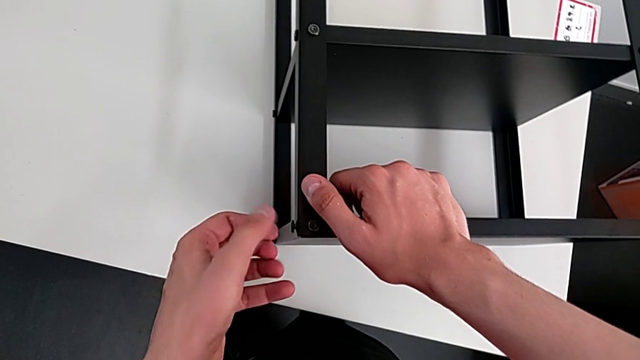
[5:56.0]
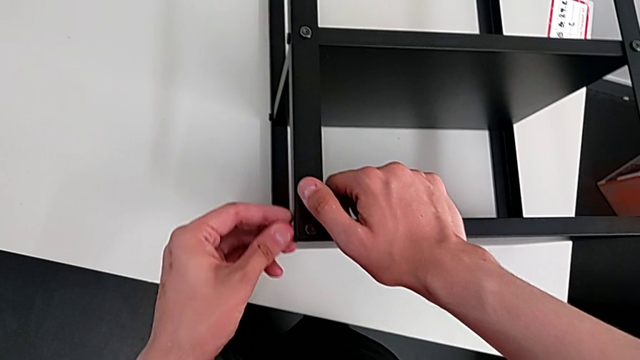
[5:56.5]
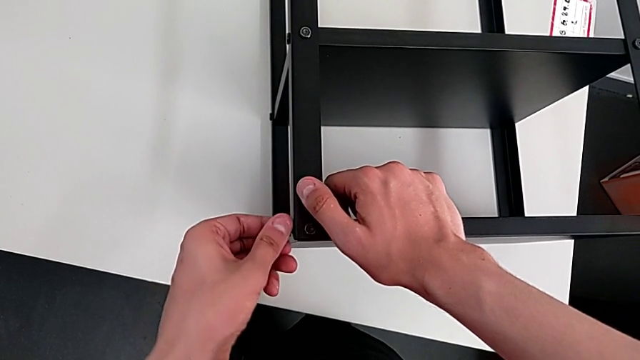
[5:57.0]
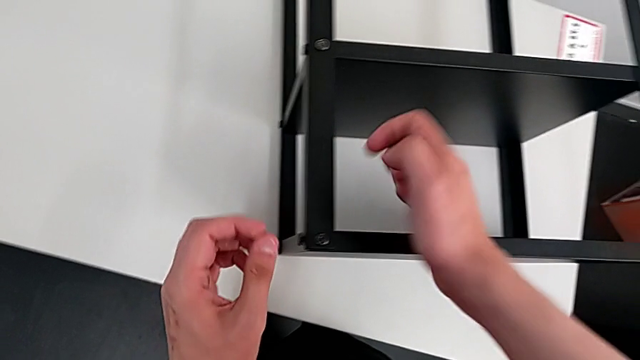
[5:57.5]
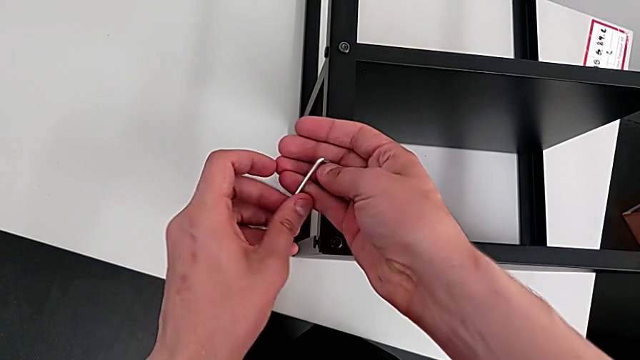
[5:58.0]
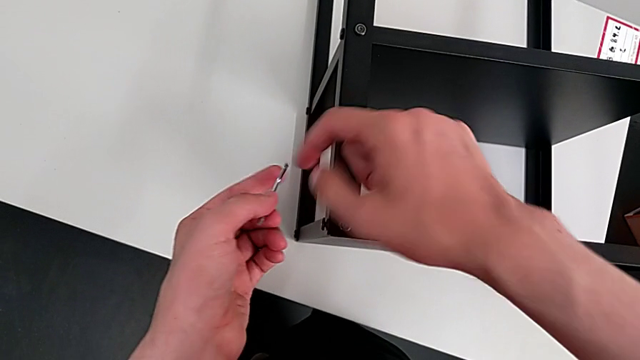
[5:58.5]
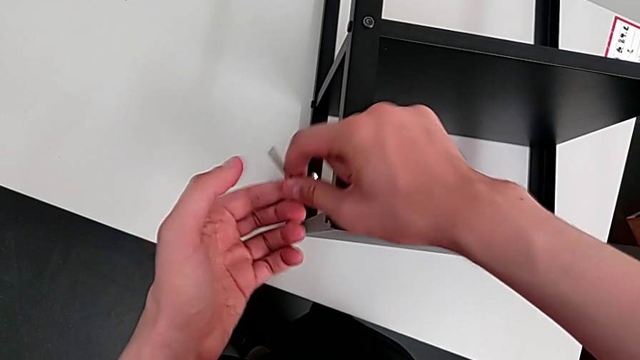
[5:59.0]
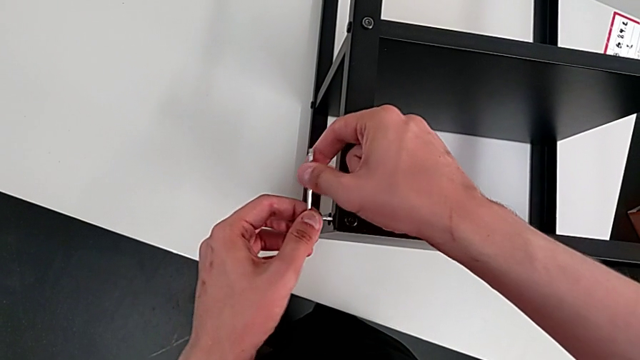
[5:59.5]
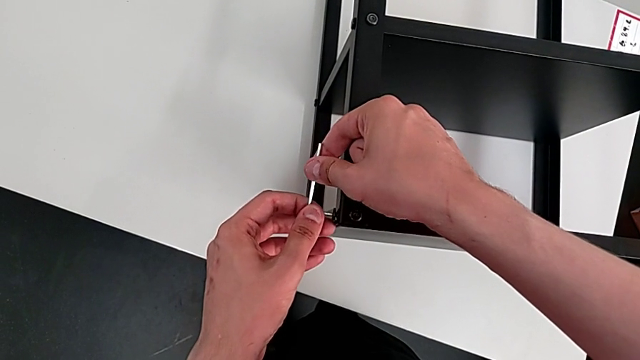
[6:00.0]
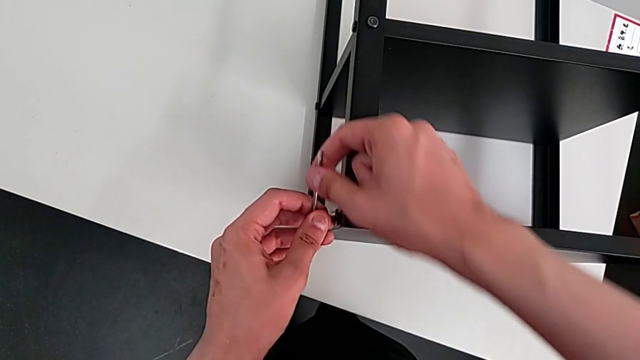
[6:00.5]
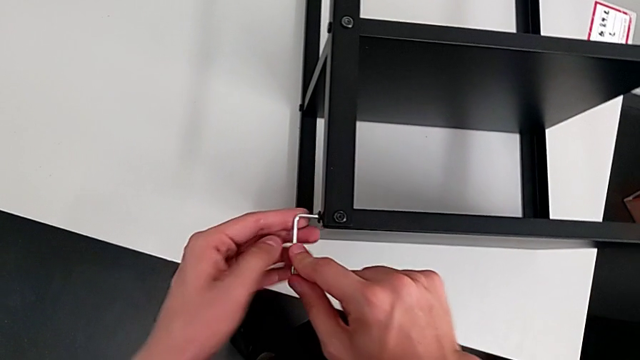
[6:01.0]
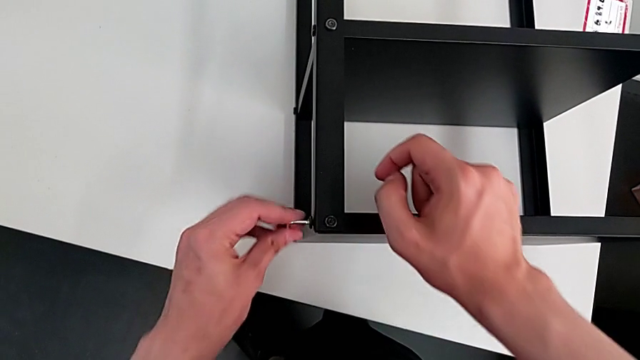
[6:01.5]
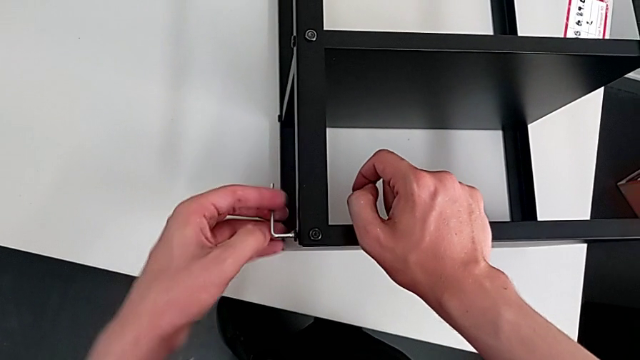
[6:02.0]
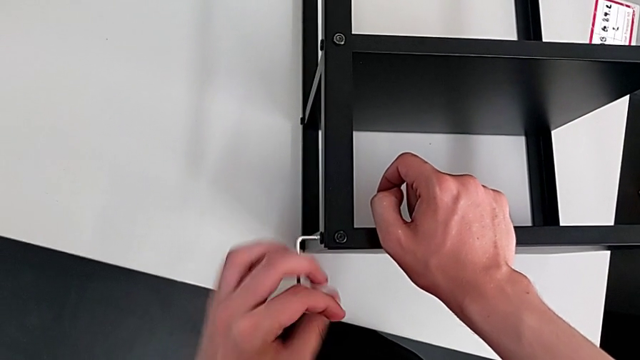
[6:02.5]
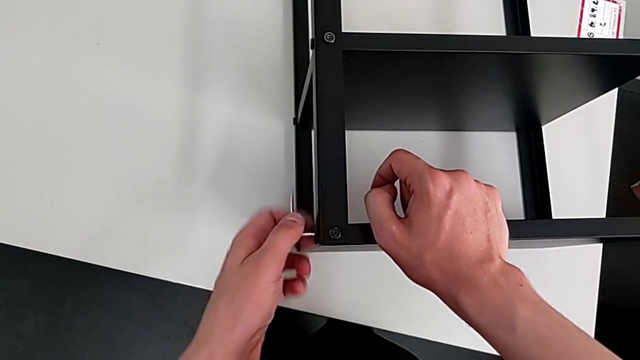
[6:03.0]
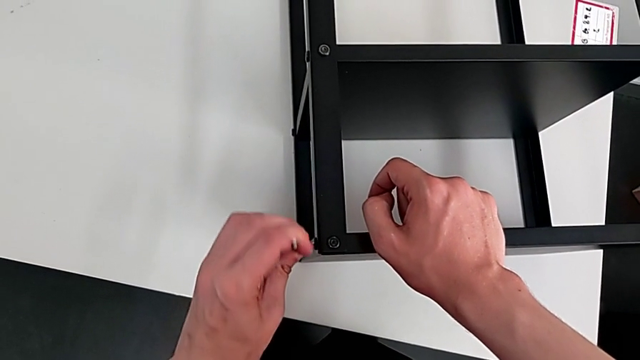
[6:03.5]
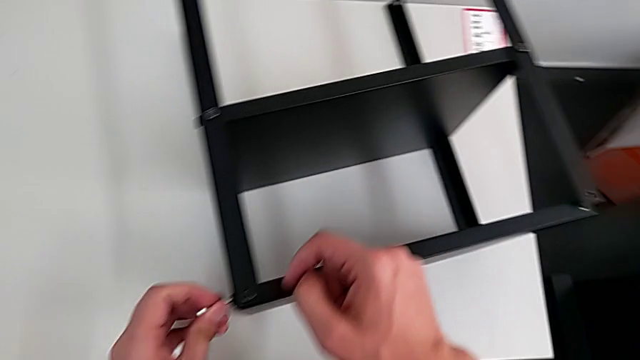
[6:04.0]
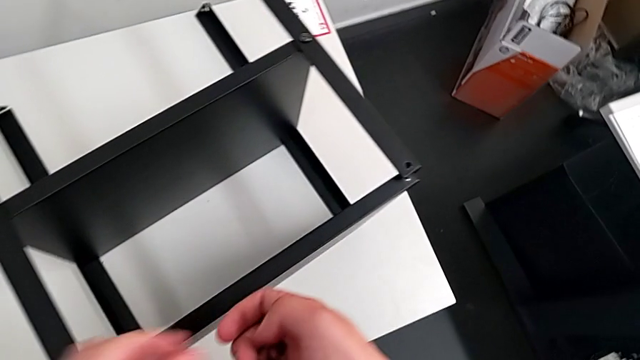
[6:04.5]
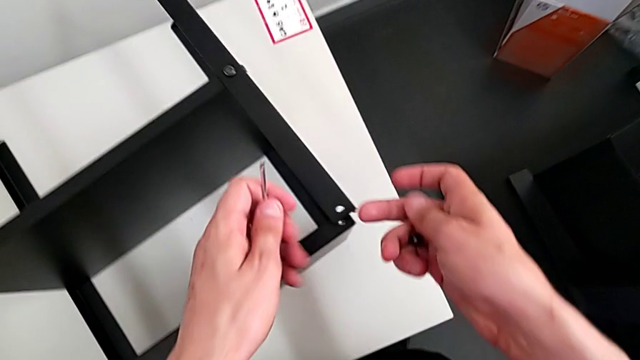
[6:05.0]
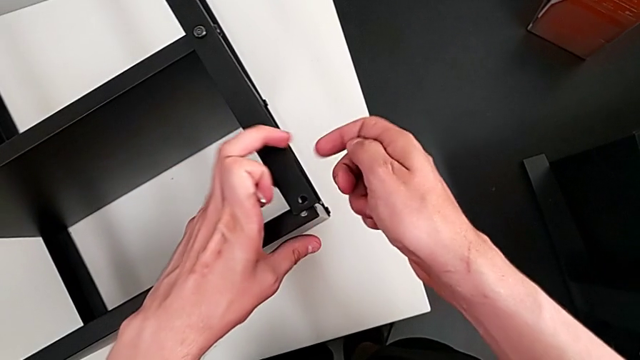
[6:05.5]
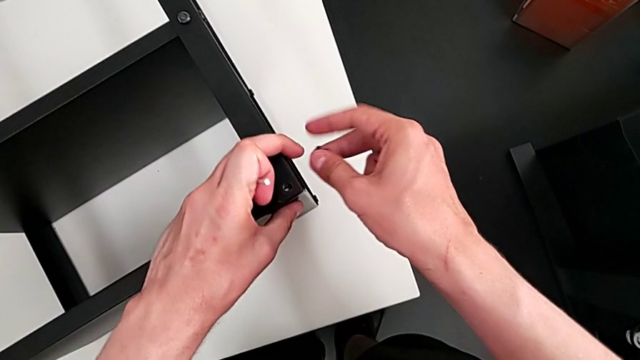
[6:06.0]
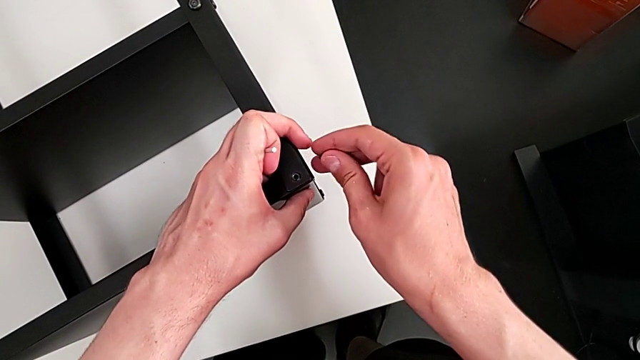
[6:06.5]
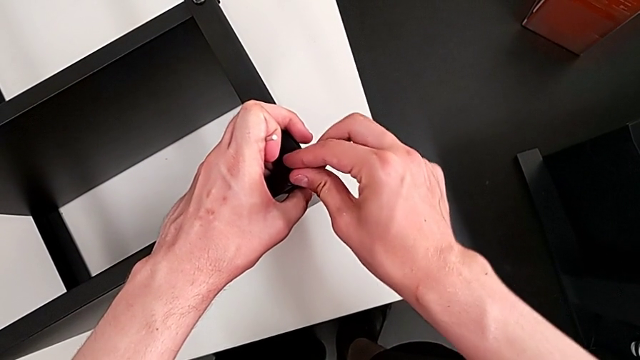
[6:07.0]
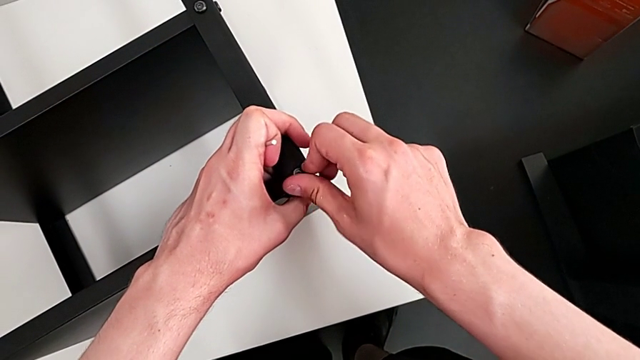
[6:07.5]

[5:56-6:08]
The camera wearer is assembling the top table with the furniture. They screw the hex socket head, insert the Allen wrench, screw the hex socket head, withdraw the Allen wrench and align the hex socket head.

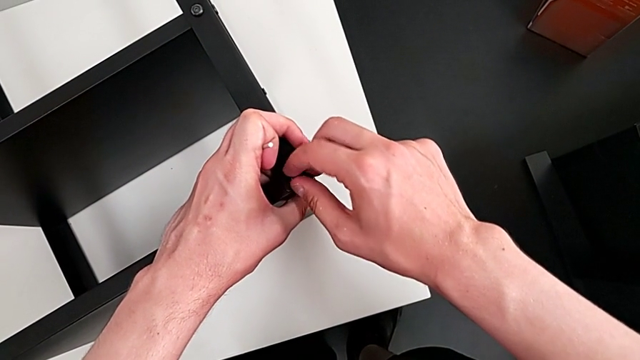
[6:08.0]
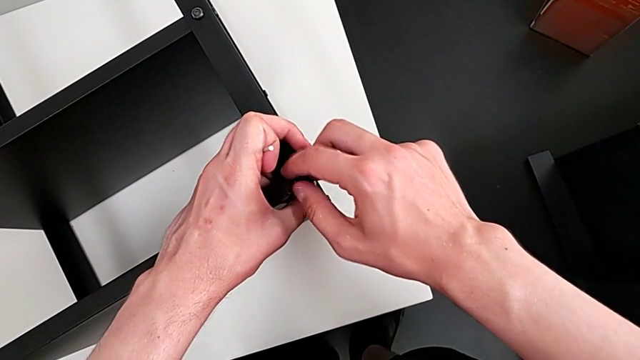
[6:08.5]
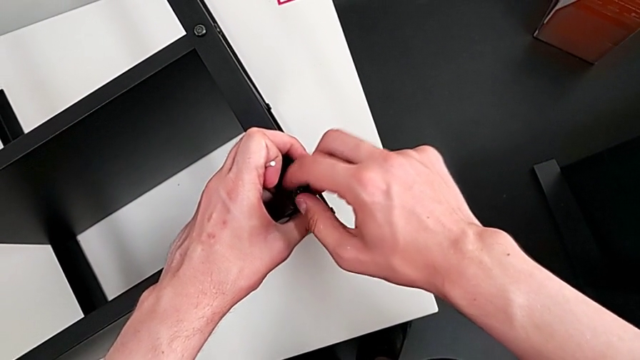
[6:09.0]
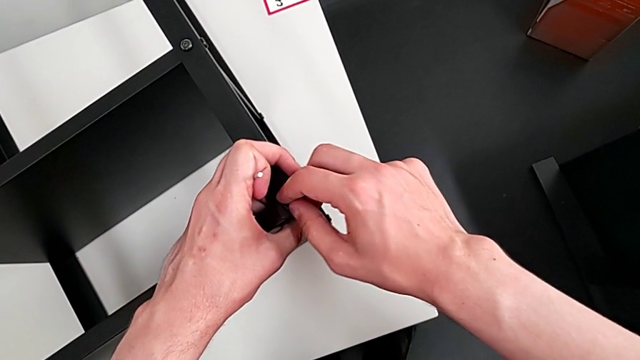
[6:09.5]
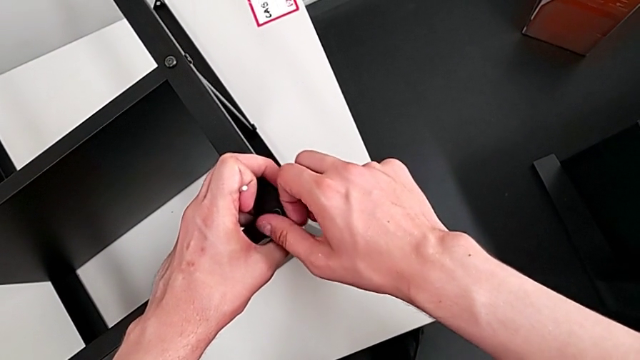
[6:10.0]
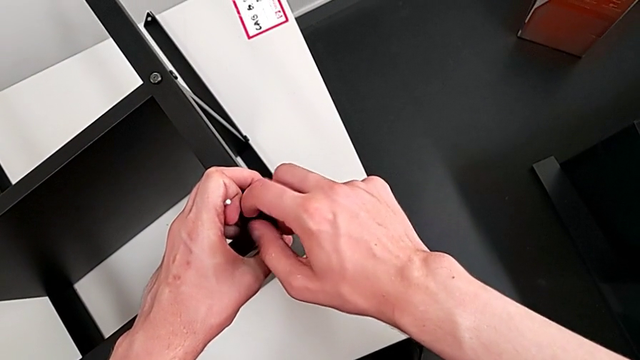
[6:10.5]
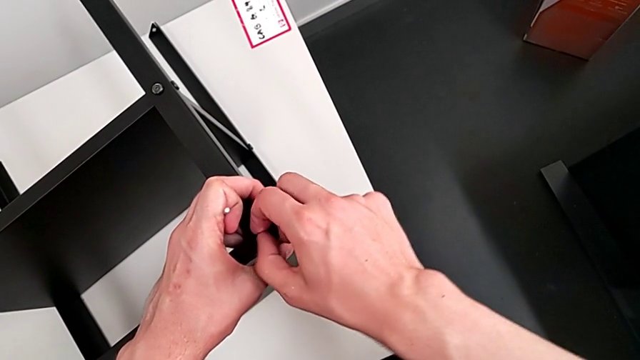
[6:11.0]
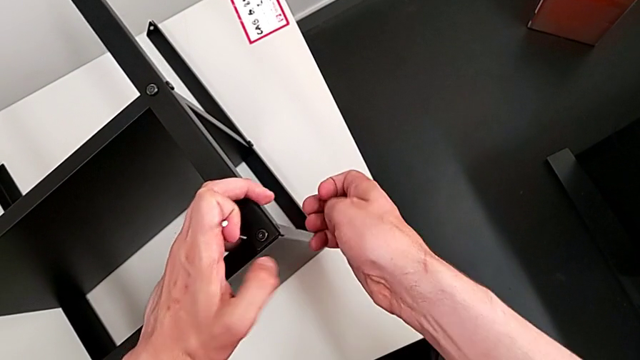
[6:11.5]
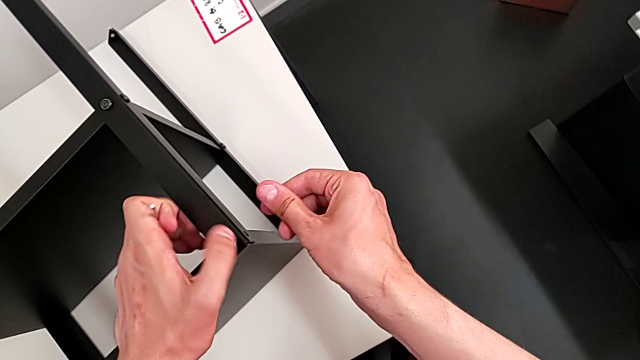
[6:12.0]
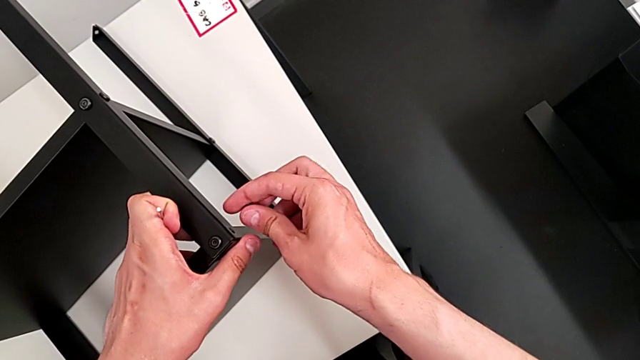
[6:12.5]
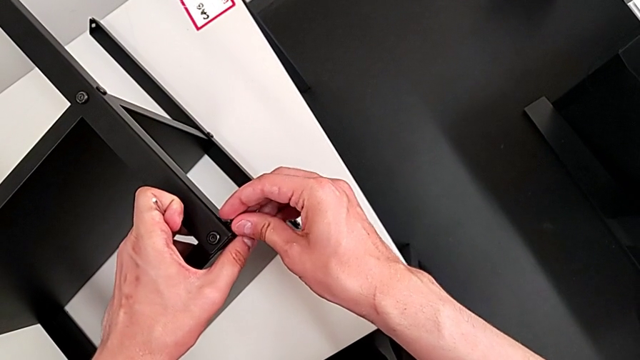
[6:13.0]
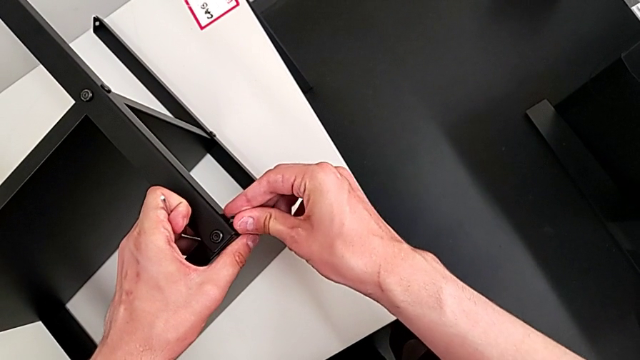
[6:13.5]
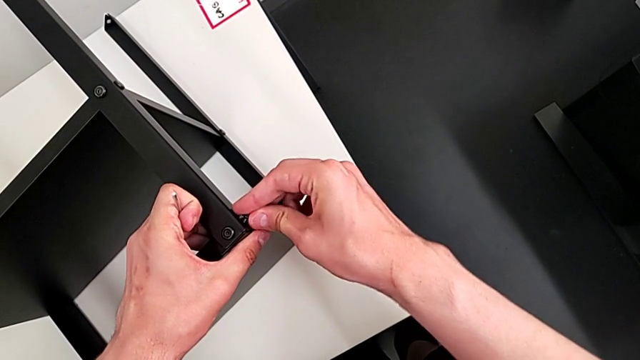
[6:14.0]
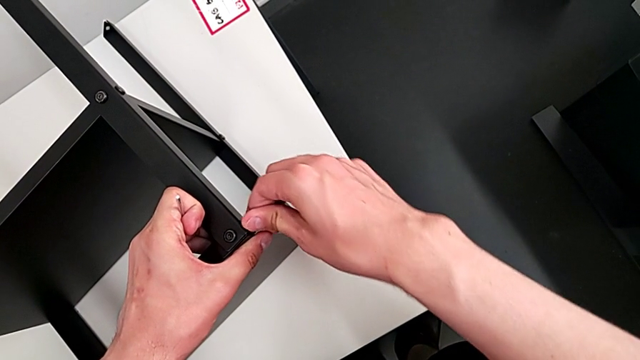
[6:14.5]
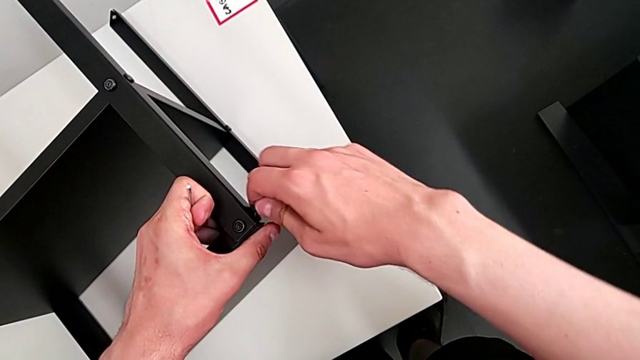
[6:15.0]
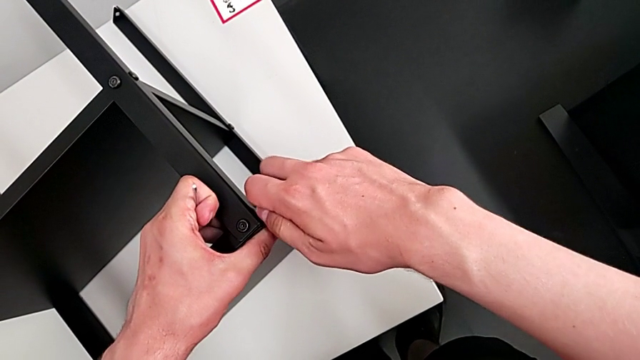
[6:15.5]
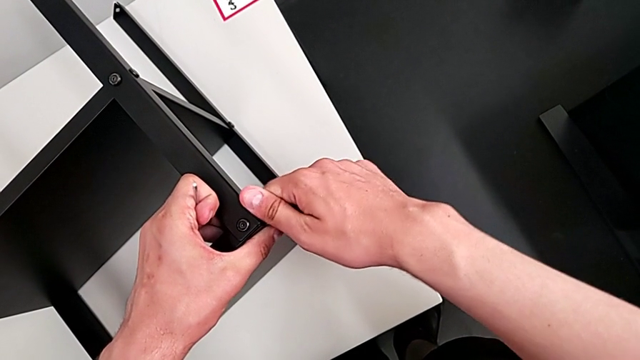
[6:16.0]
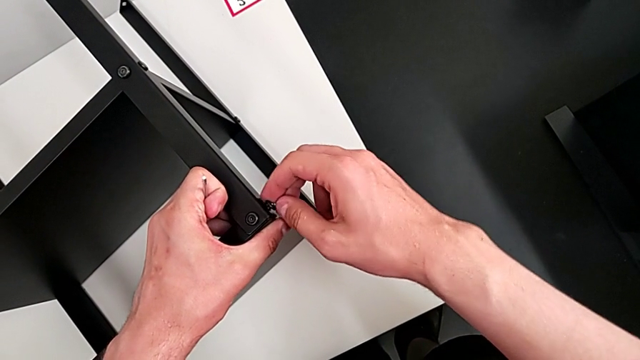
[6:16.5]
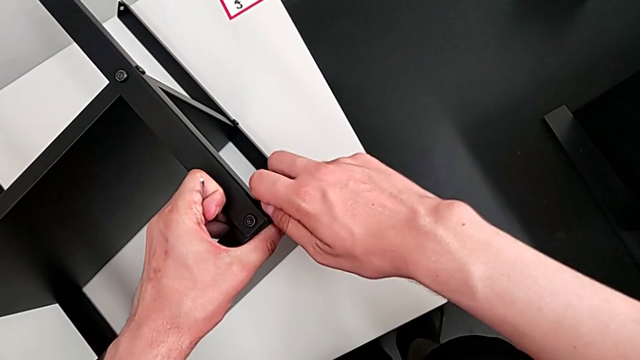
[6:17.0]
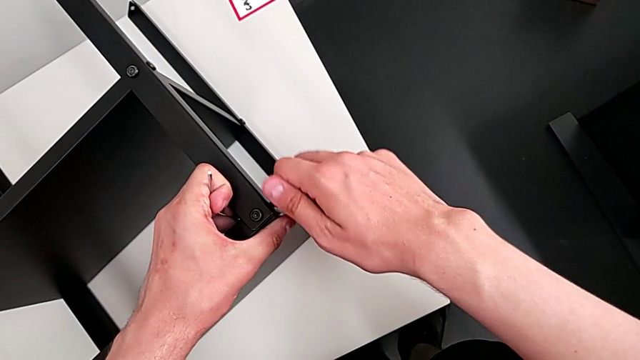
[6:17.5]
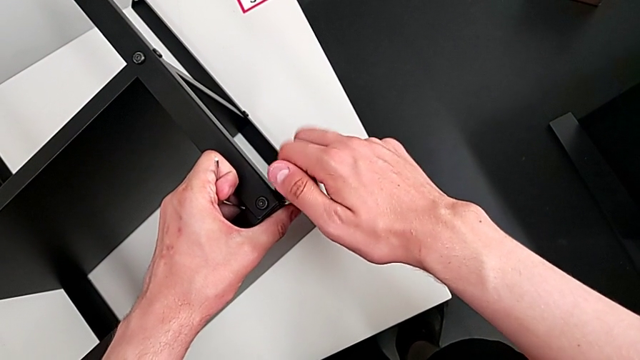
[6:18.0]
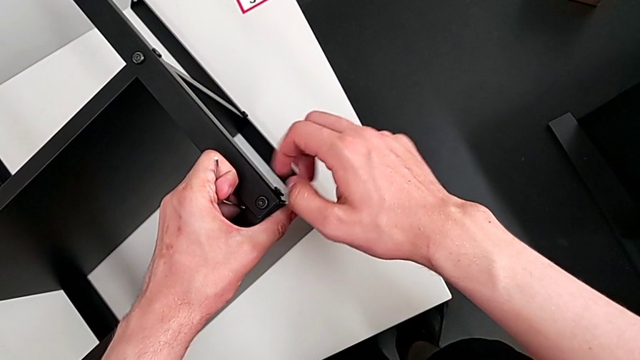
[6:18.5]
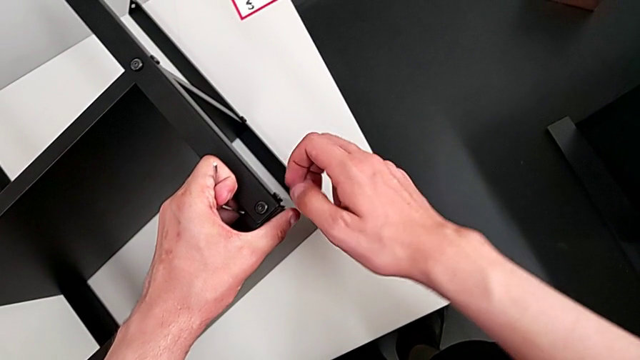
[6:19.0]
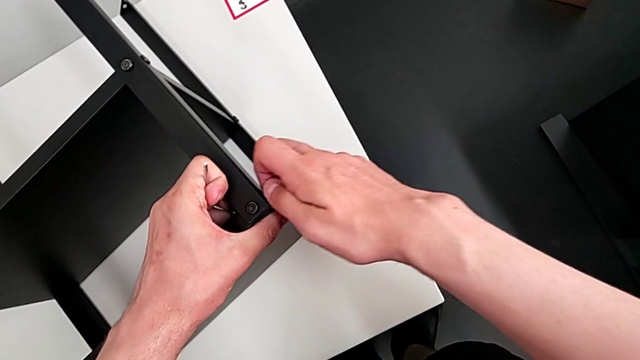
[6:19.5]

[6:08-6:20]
The camera wearer is assembling the top table with the furniture. They screw the hex socket head, align it and screw it.
